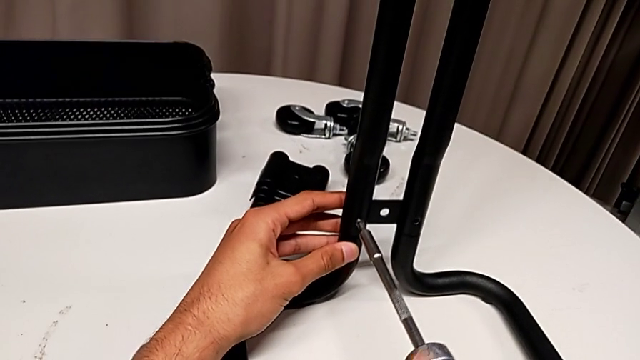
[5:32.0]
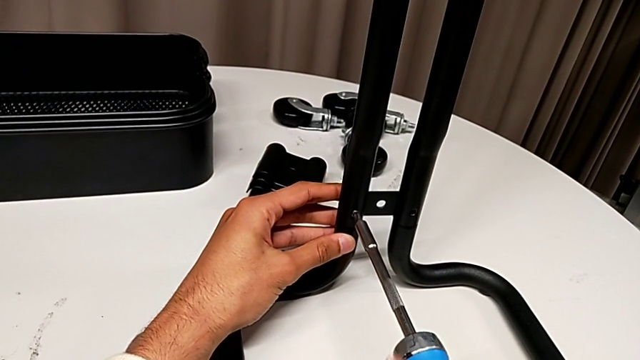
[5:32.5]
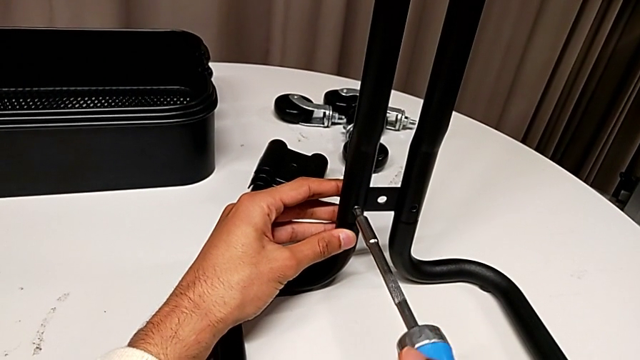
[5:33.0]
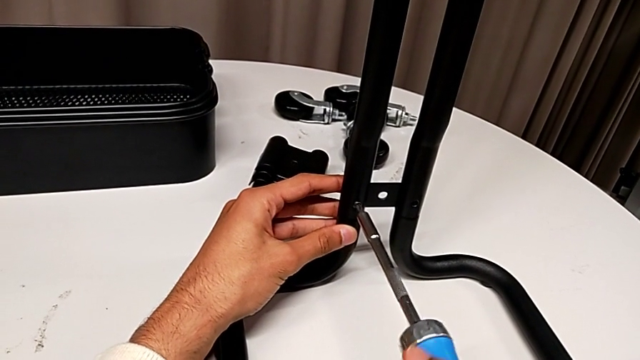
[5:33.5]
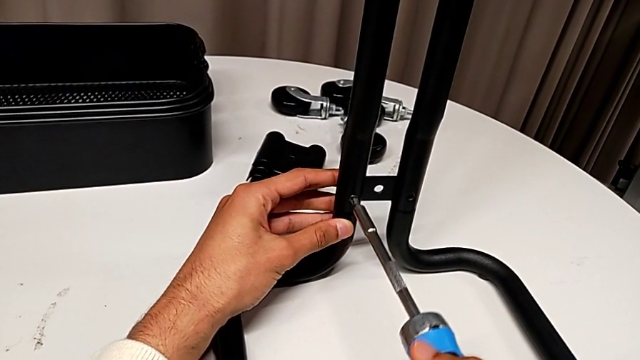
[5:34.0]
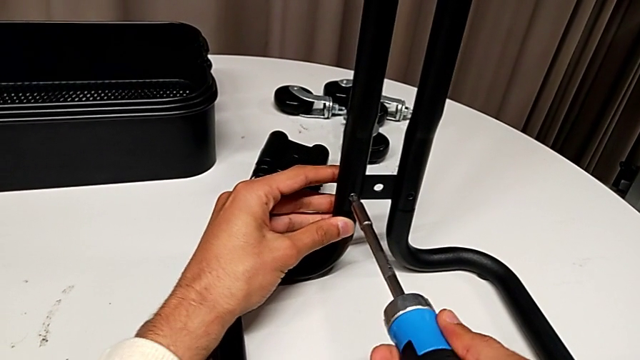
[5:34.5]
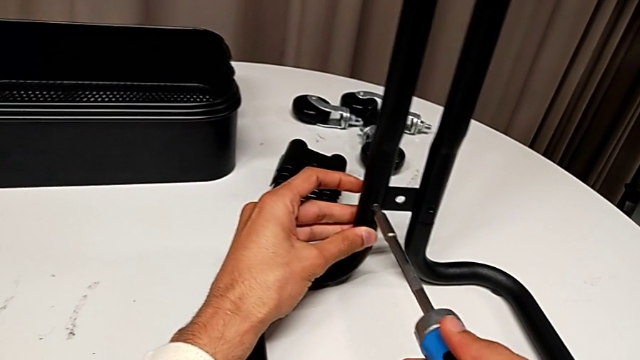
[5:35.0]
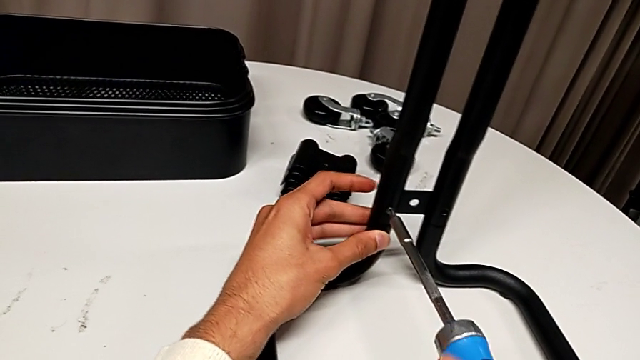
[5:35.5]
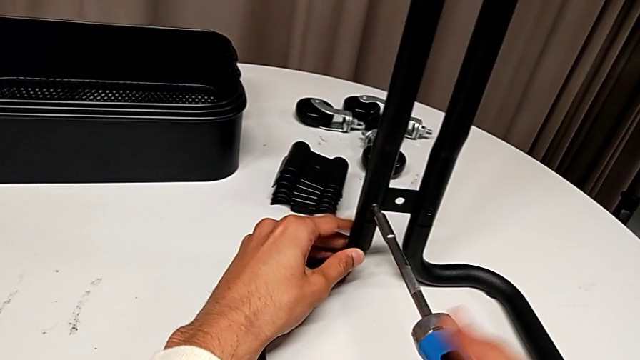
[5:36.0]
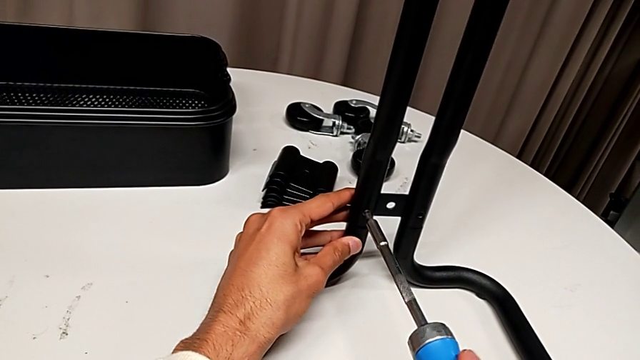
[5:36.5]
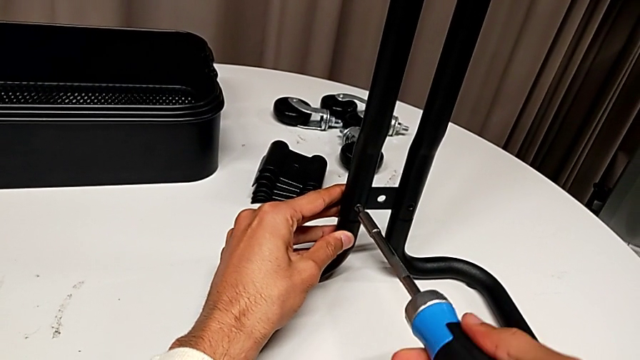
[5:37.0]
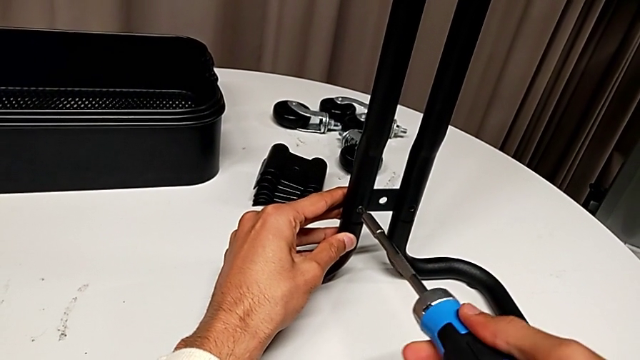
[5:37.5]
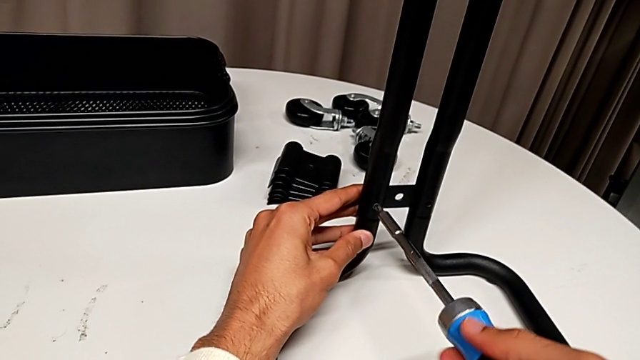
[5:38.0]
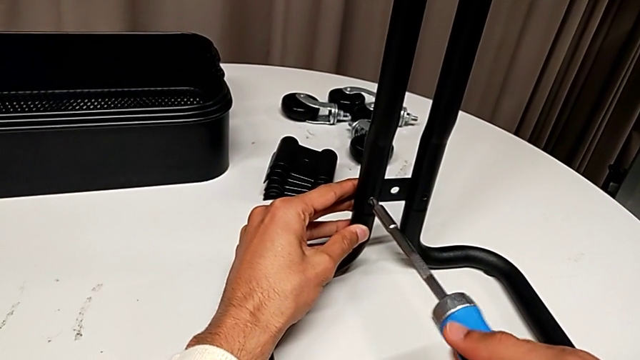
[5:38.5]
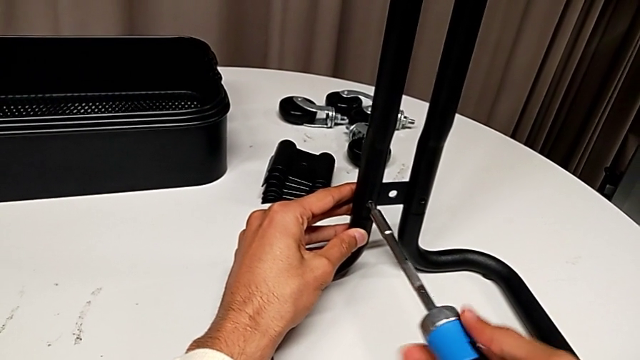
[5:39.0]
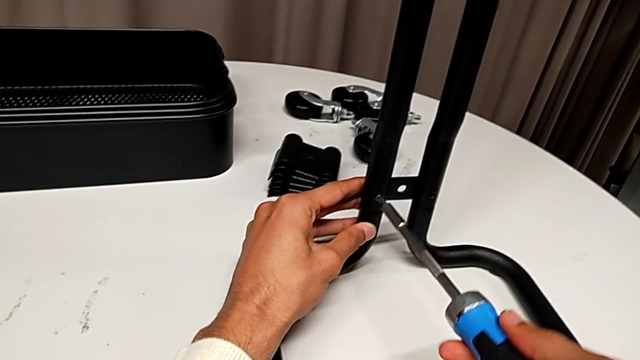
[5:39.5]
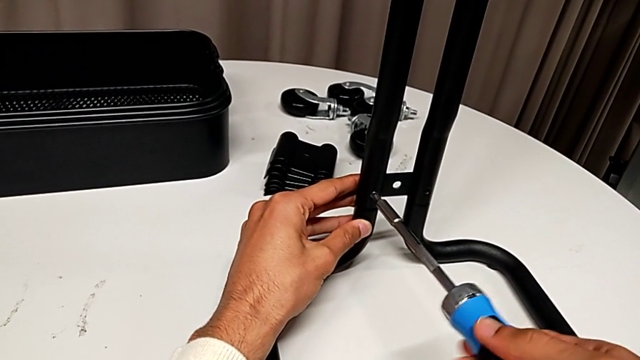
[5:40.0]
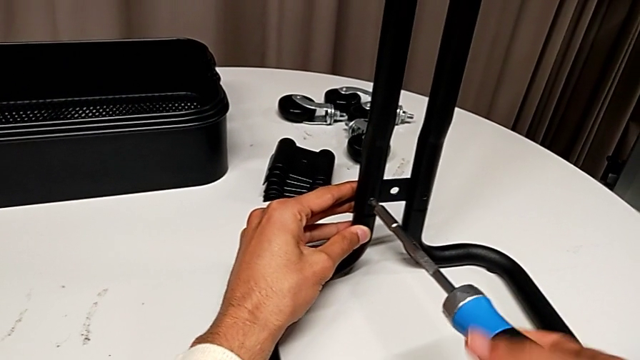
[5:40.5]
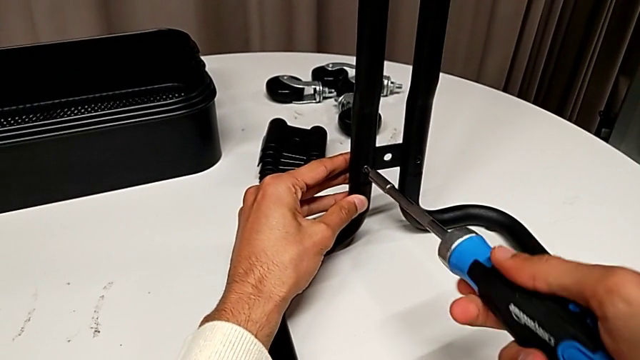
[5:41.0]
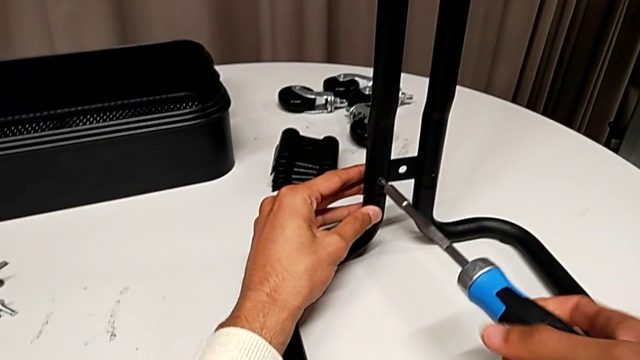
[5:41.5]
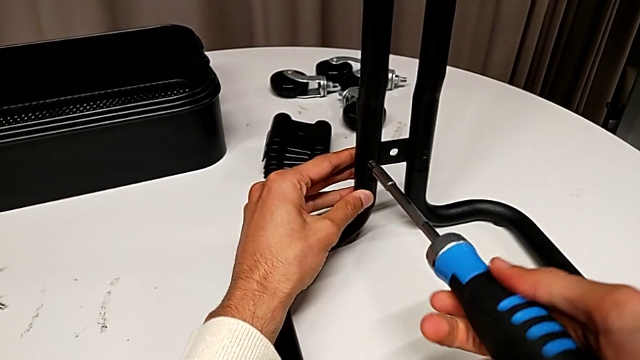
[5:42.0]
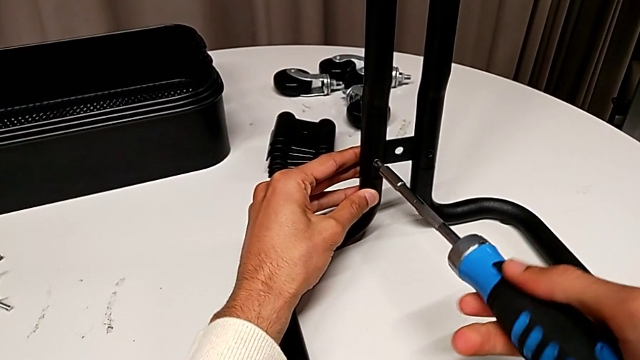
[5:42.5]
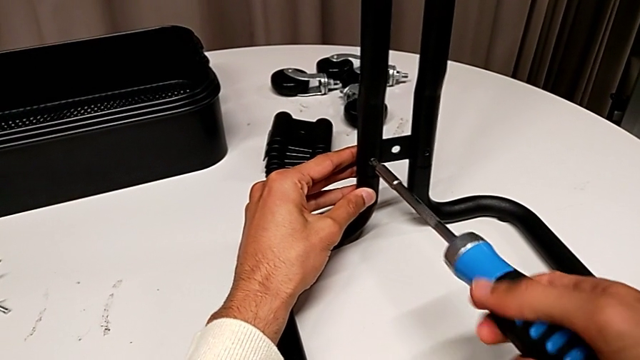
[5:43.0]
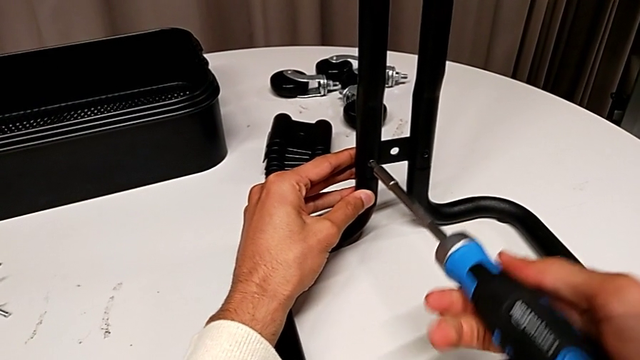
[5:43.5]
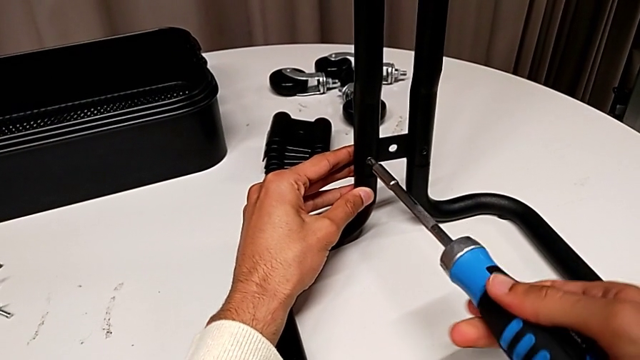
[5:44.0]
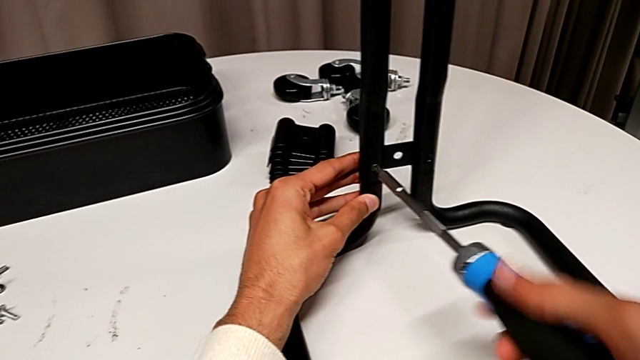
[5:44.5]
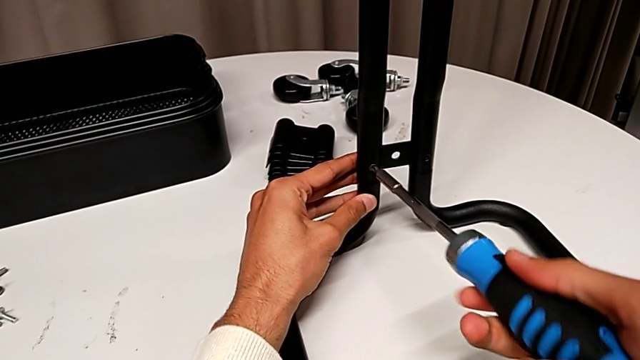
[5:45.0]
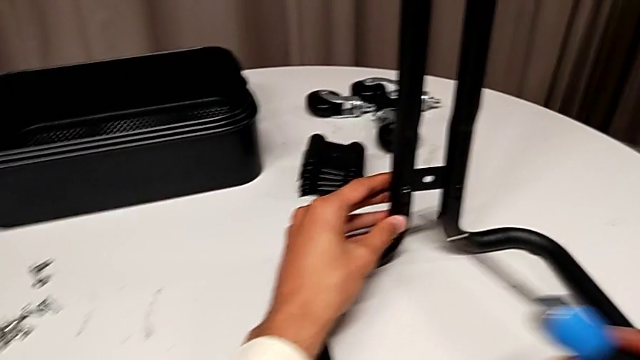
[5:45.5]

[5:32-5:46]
The camera wearer is assembling the sidebars into the base frame. They keep screwing the first screw.

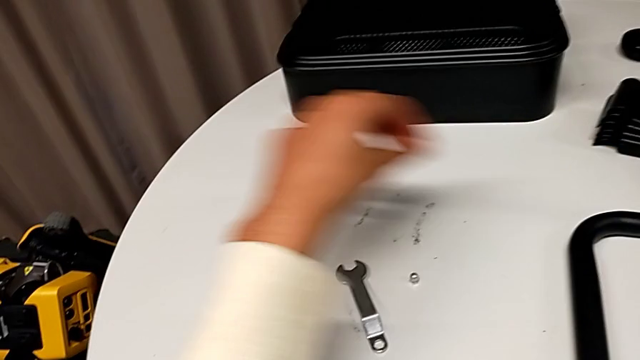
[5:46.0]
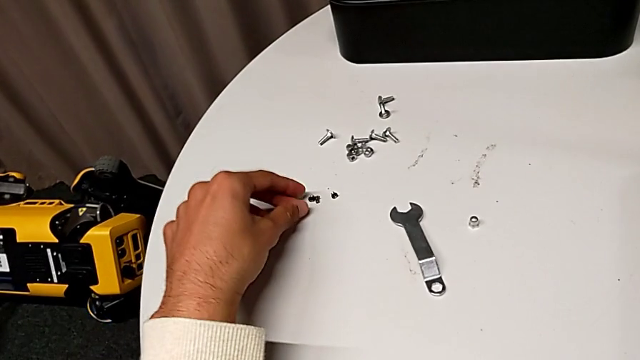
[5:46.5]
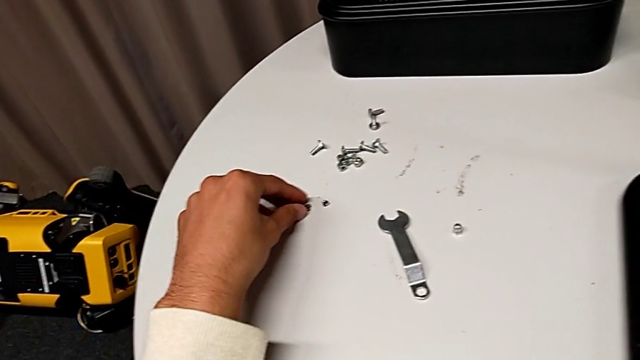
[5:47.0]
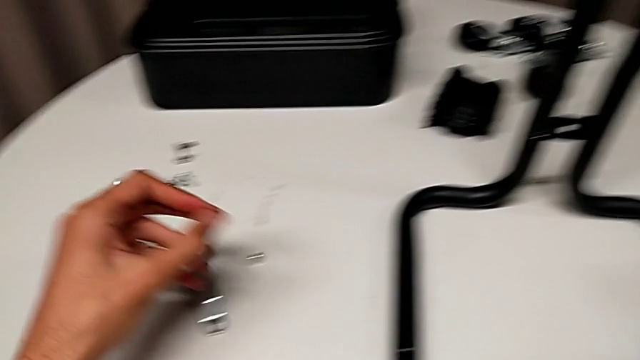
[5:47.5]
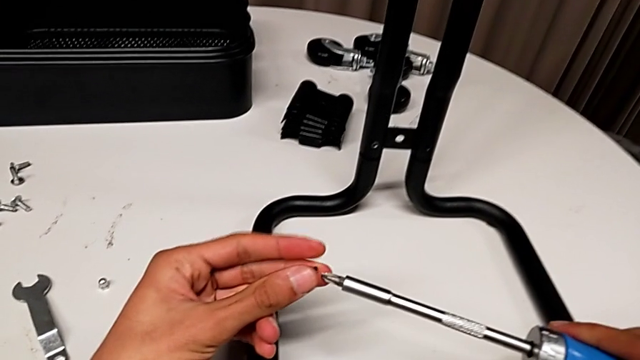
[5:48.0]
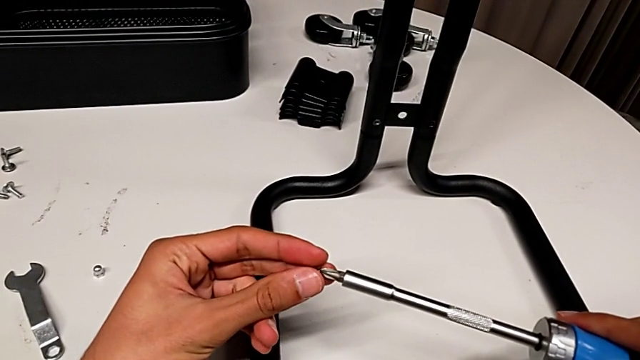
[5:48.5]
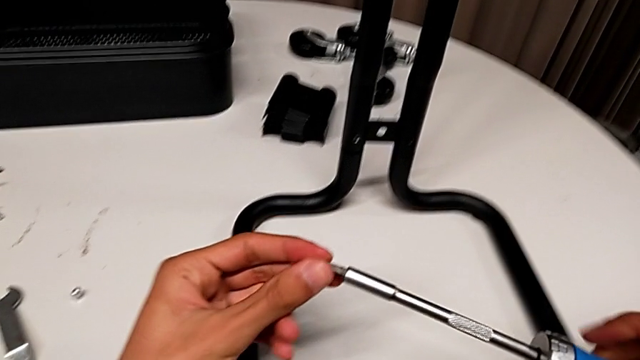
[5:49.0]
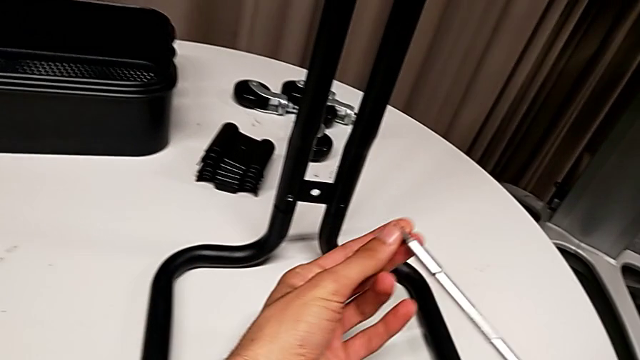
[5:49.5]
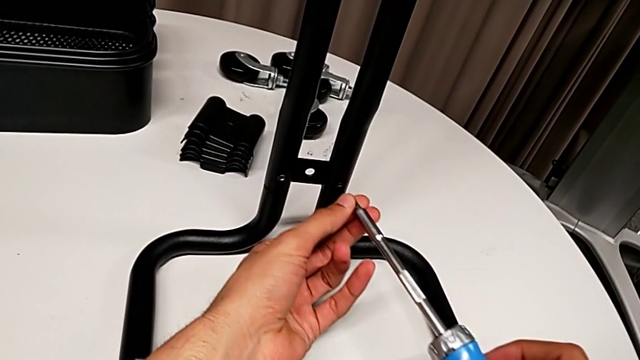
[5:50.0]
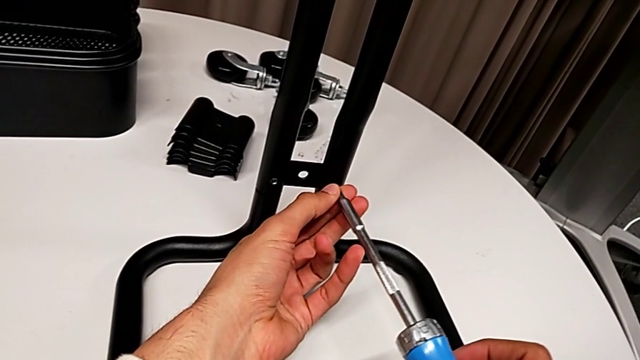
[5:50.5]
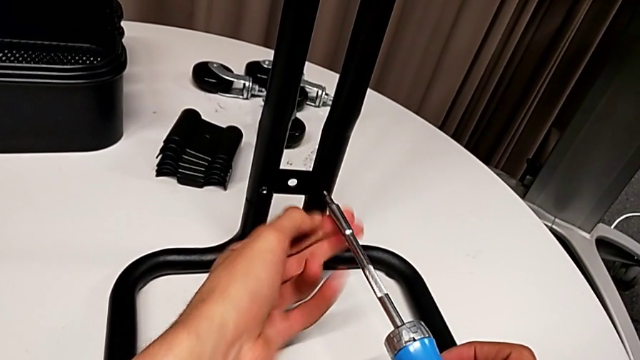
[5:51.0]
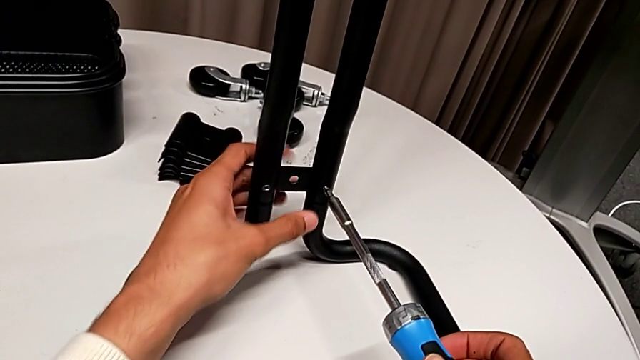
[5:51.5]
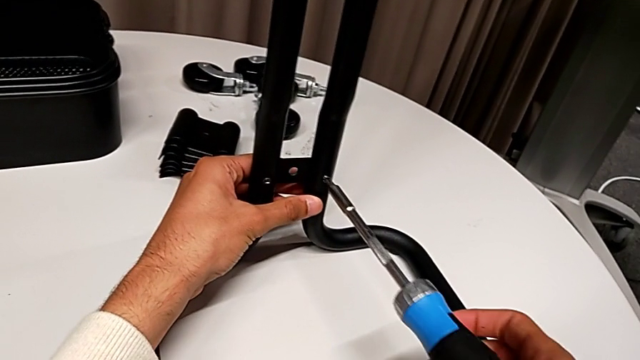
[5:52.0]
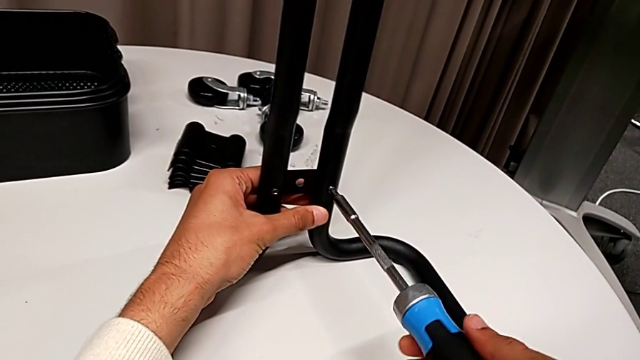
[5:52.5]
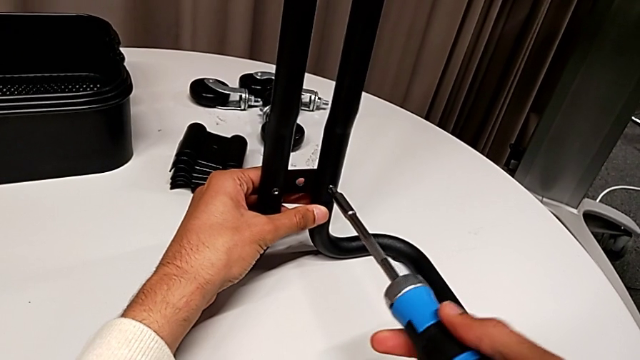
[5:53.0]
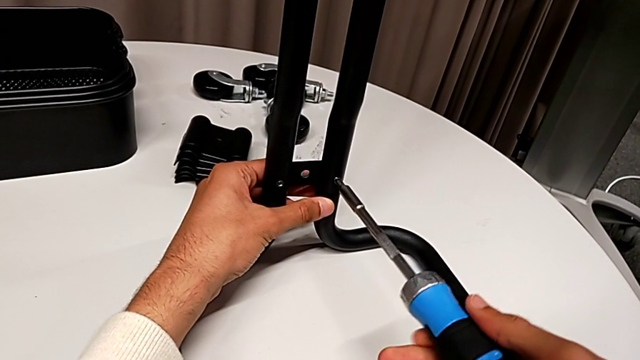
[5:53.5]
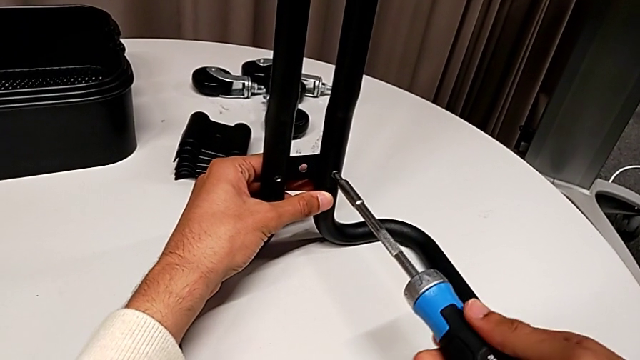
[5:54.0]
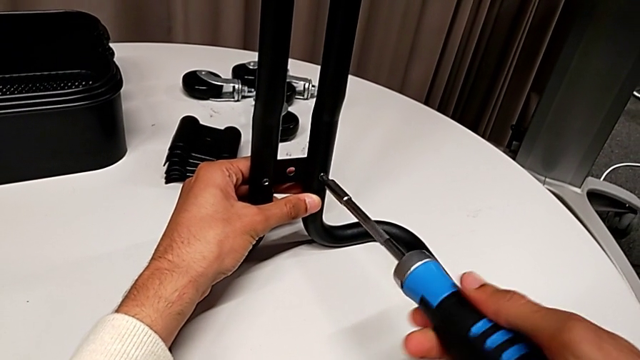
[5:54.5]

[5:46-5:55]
The camera wearer is assembling the sidebars into the base frame. They grab the screw, insert it and begin to screw the second screw.
